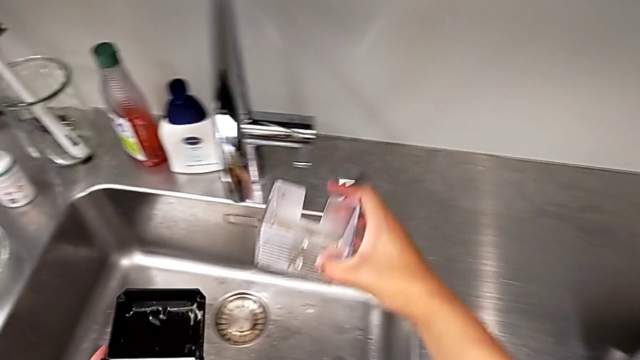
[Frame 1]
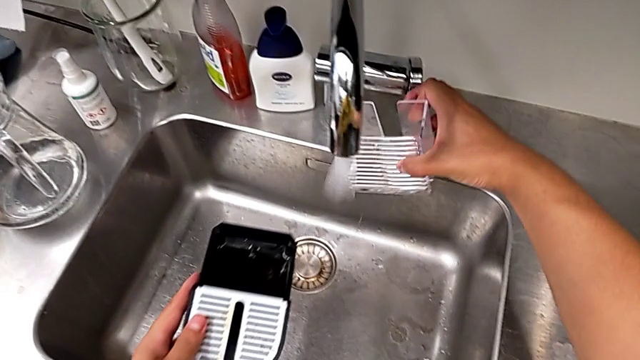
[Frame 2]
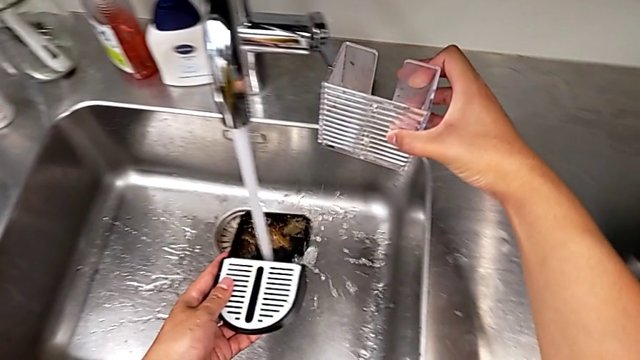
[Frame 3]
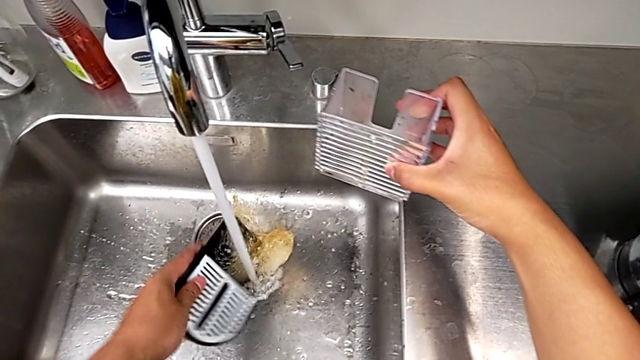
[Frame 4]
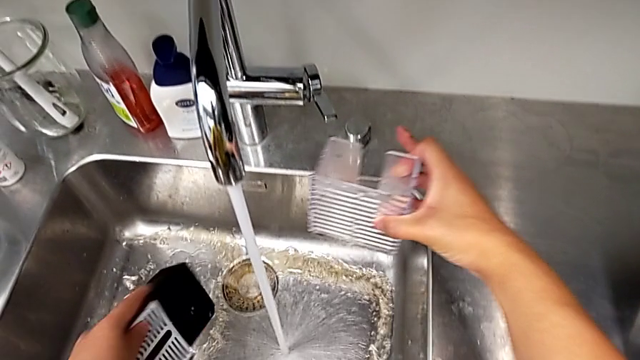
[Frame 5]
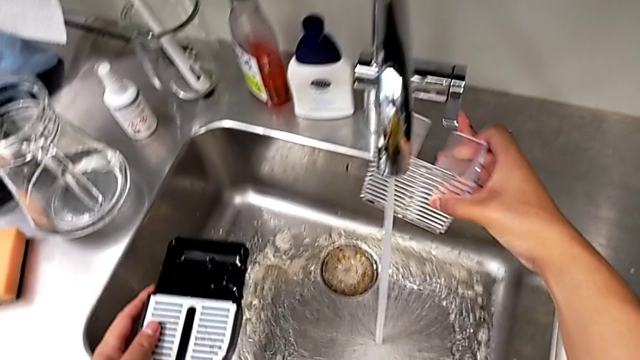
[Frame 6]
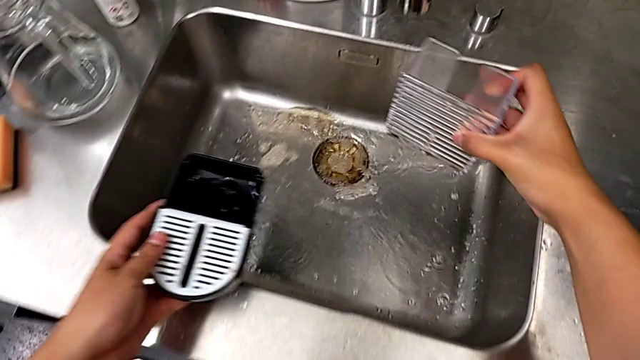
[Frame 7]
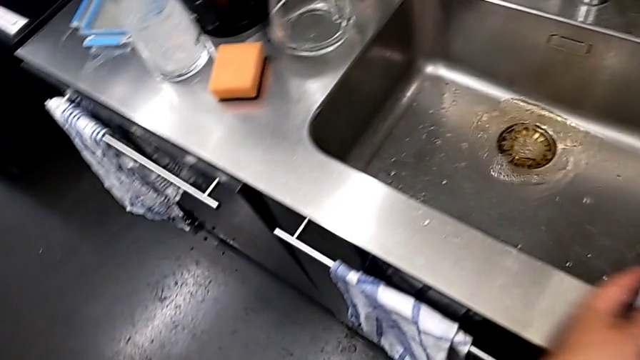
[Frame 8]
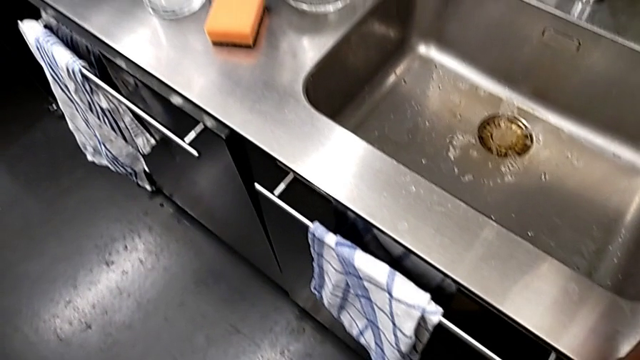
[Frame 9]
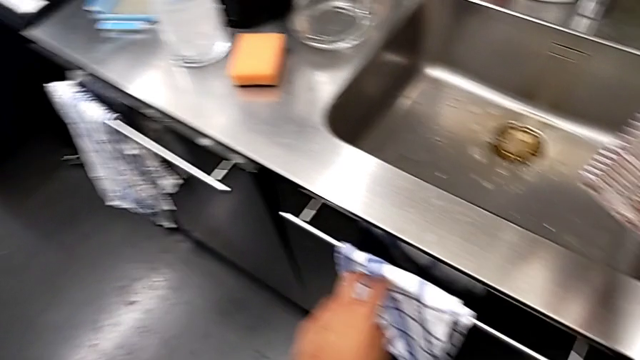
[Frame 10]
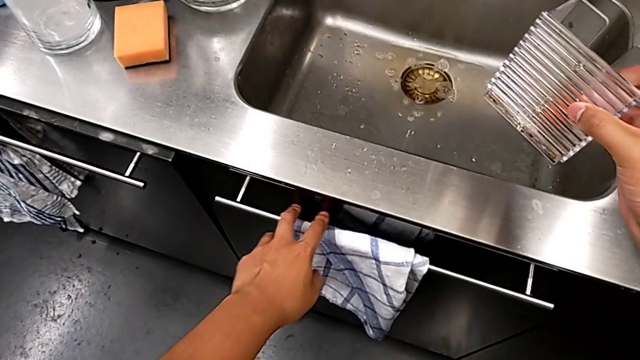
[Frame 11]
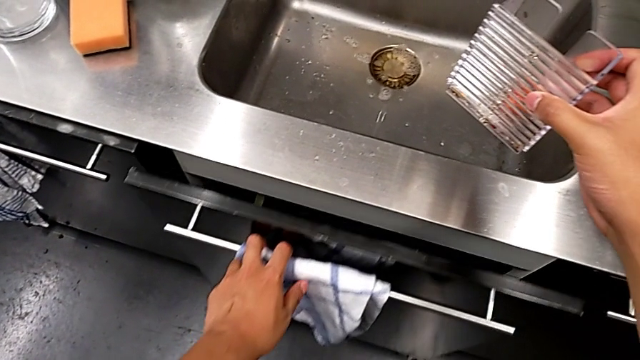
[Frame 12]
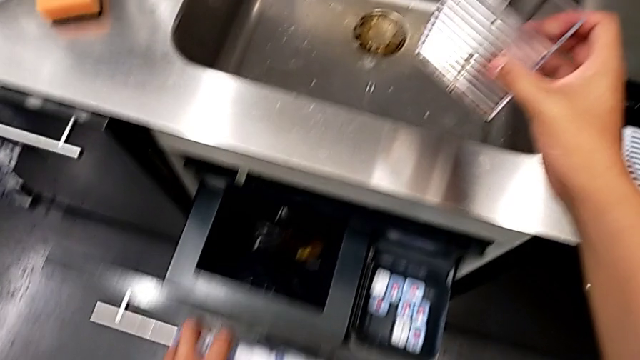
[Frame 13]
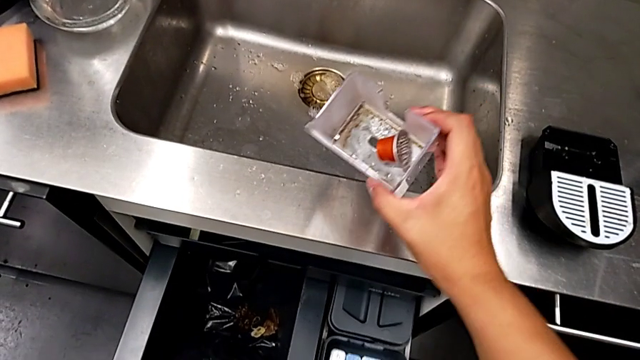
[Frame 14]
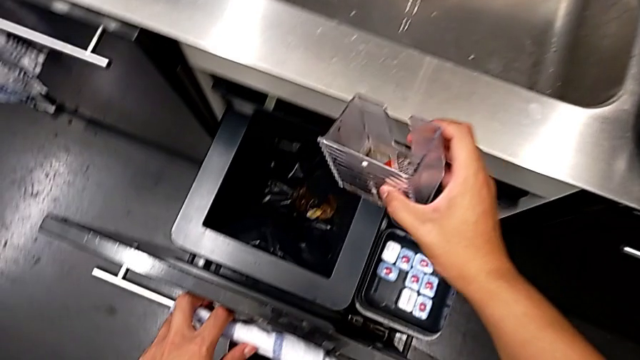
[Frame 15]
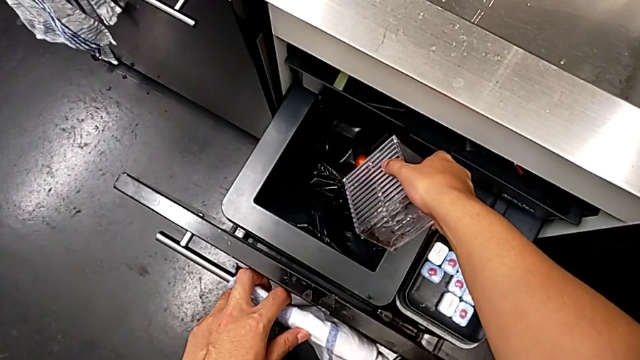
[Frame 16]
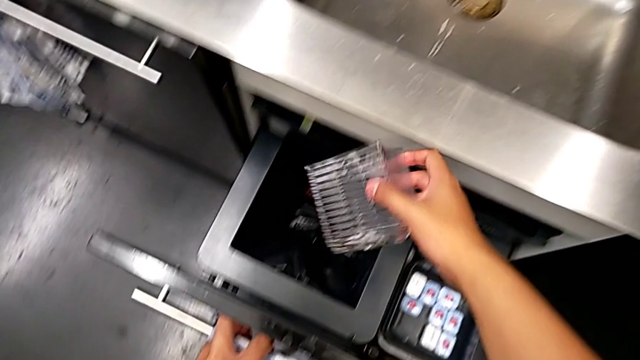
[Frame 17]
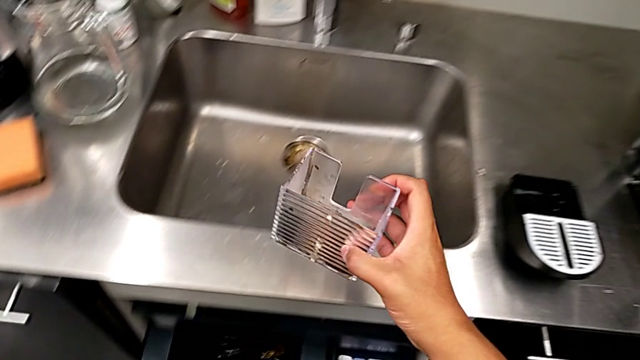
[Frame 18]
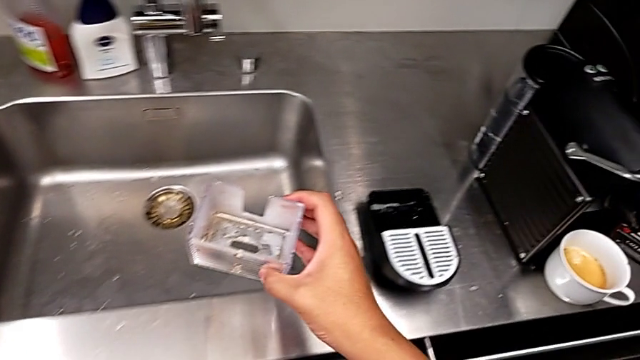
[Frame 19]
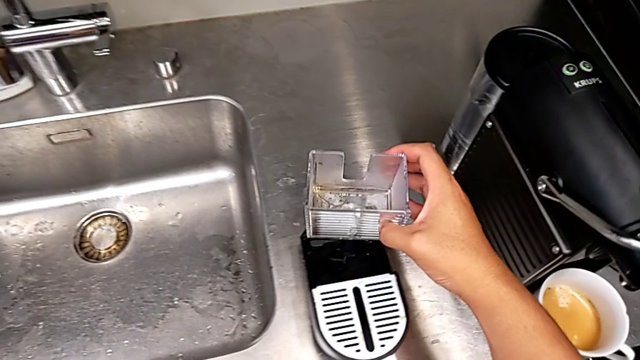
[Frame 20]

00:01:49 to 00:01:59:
The camera wearer is emptying the capsule container. They open the faucet with the right hand, clean the drip tray with the left hand, close the faucet with the right hand, place the drip tray with the left hand, hold the capsule container with the right hand, open the garbage bin with the left hand, drop the coffee capsule with the right hand, close the garbage bin and lift the capsule container with the right hand.

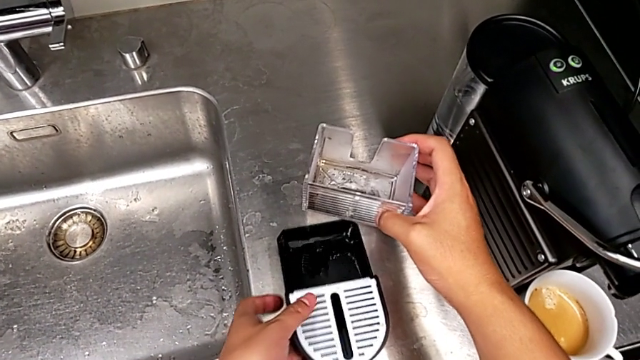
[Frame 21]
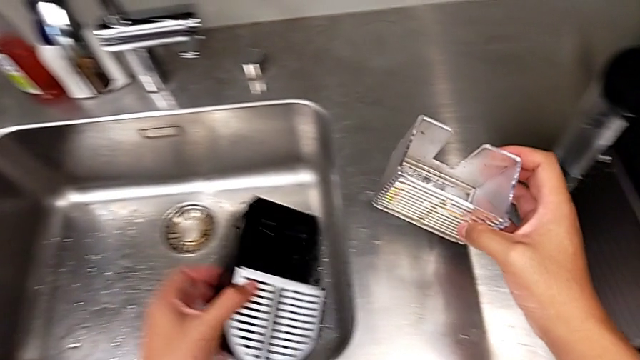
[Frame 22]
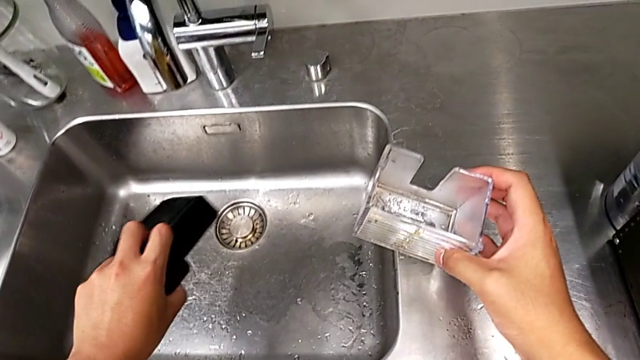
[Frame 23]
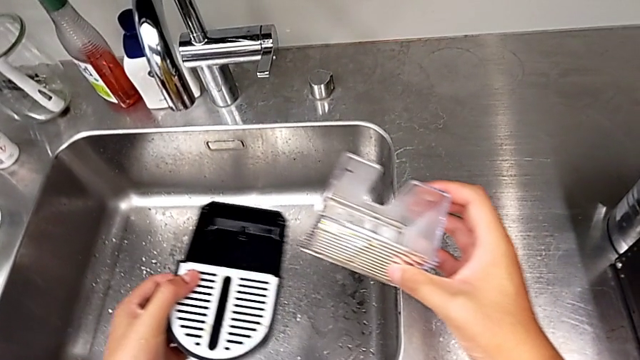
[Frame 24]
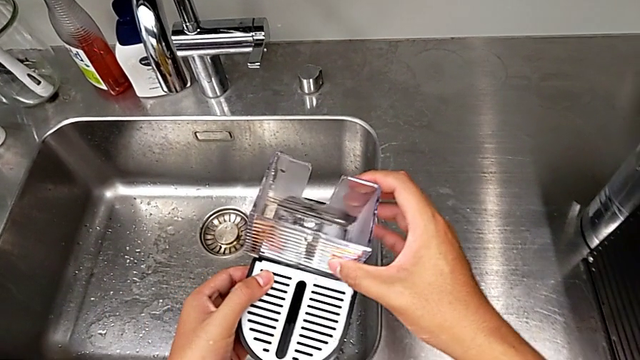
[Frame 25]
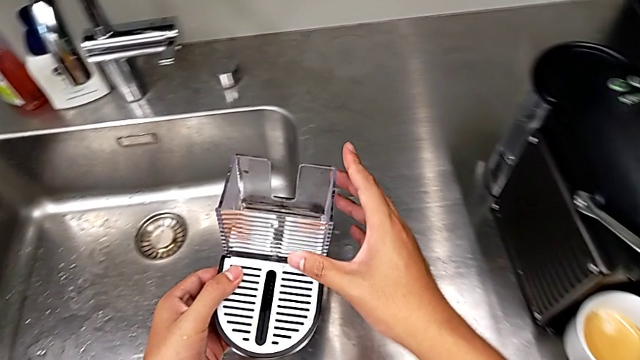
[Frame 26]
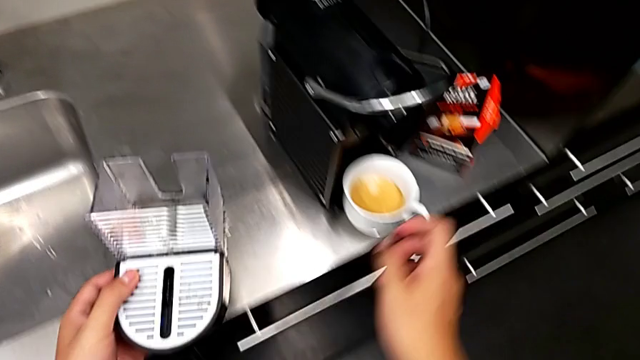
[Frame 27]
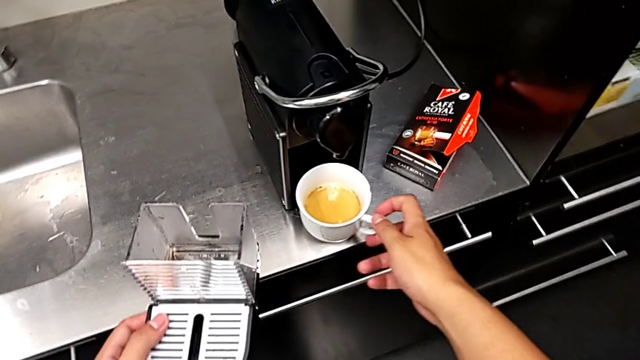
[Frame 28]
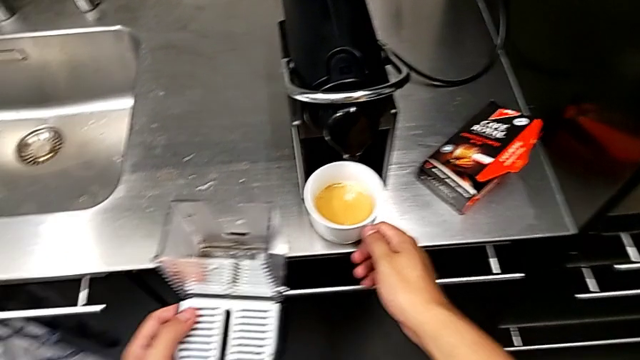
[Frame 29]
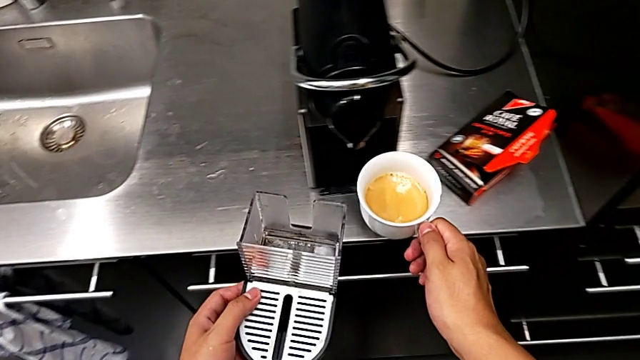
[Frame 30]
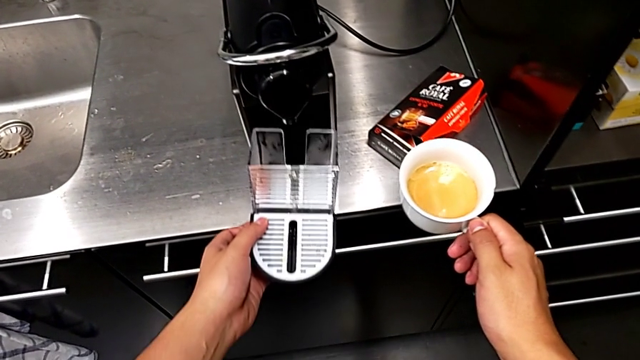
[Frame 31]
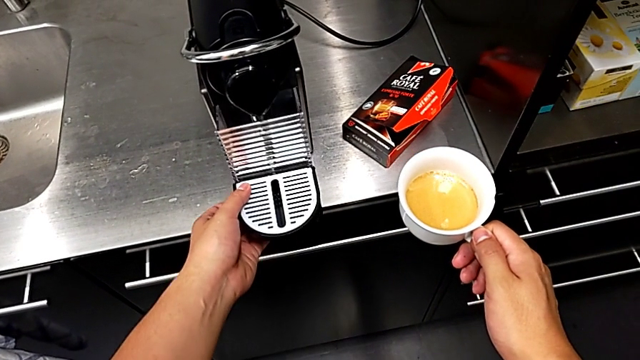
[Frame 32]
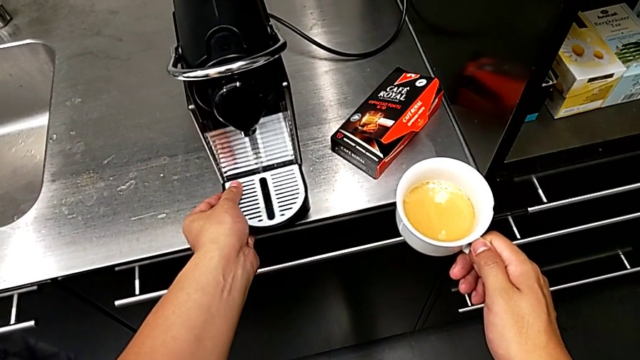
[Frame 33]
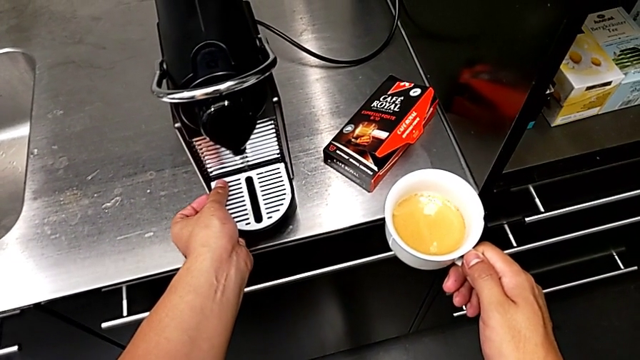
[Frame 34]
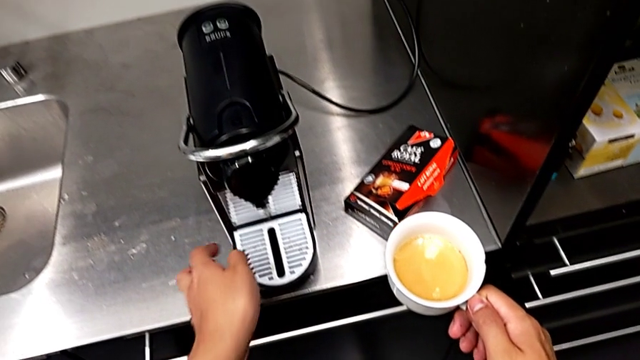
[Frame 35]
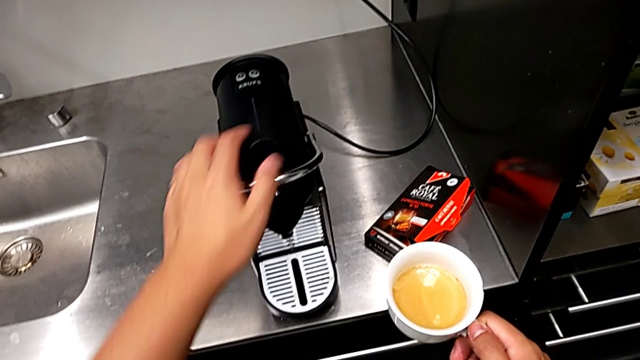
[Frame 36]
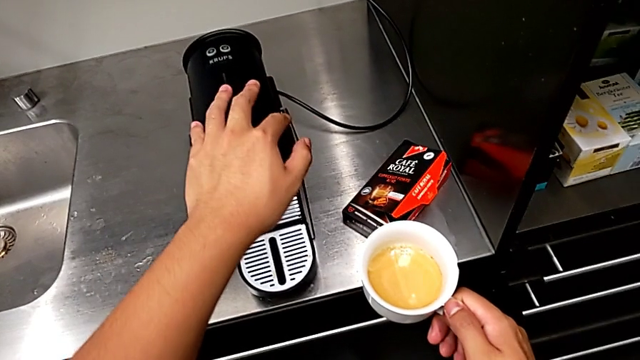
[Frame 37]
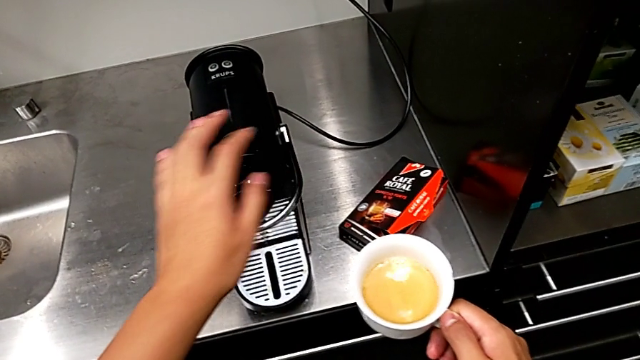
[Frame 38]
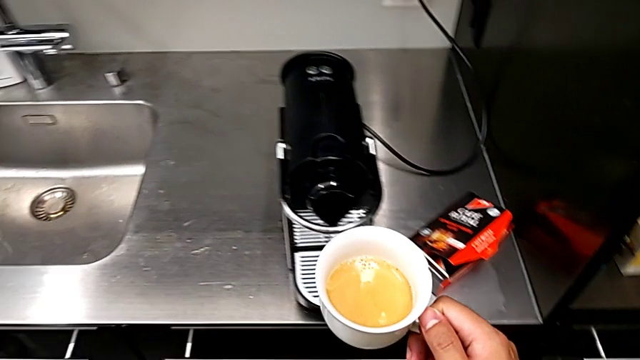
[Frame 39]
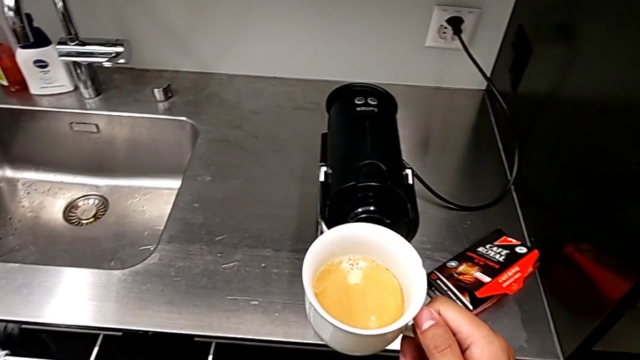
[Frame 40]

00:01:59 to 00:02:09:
The camera wearer empties the drip tray every day. They empty the drip tray with the left hand, insert the capsule container, grab the cup and lift it, all with the right hand, place the drip tray, insert it, approach the lever and push it, all with the left hand.
